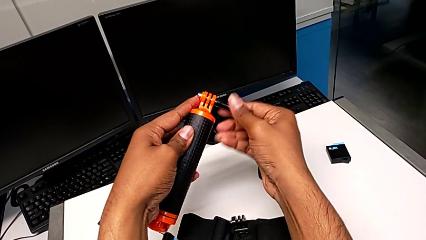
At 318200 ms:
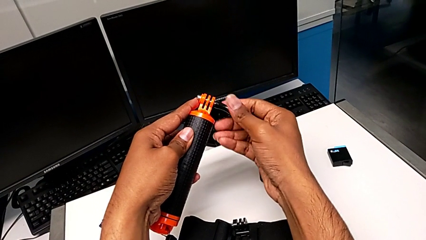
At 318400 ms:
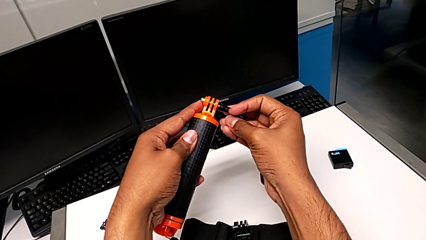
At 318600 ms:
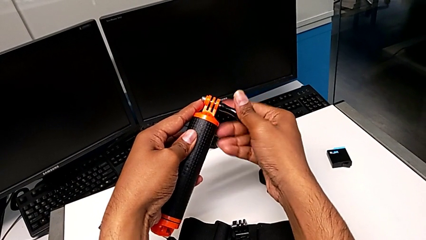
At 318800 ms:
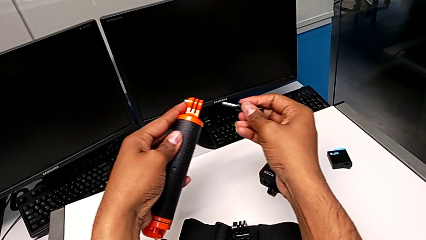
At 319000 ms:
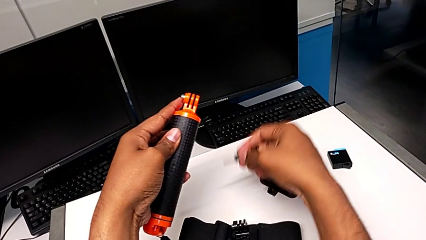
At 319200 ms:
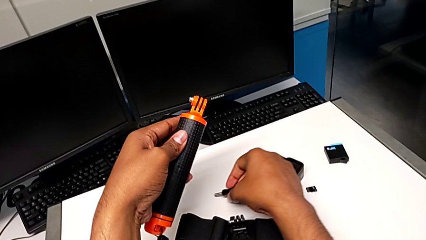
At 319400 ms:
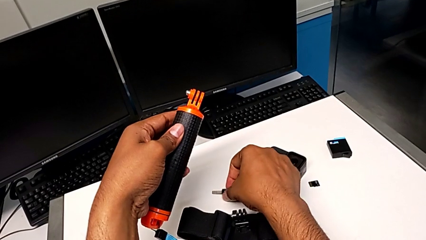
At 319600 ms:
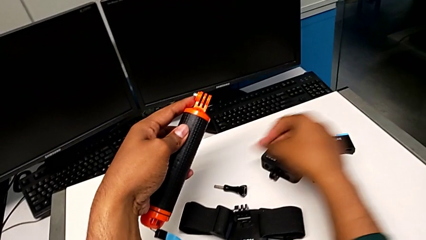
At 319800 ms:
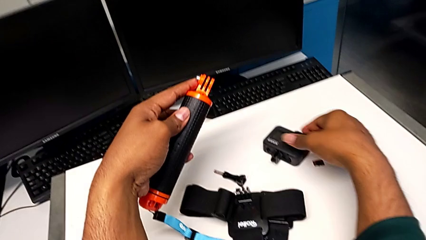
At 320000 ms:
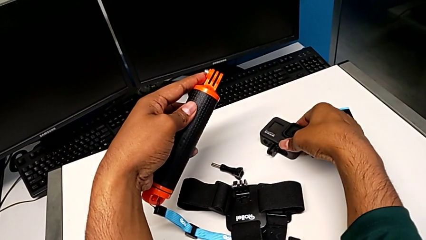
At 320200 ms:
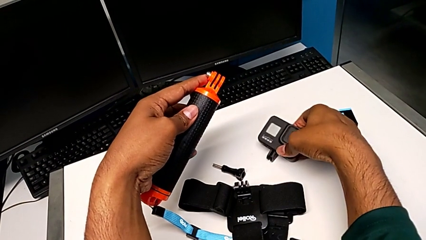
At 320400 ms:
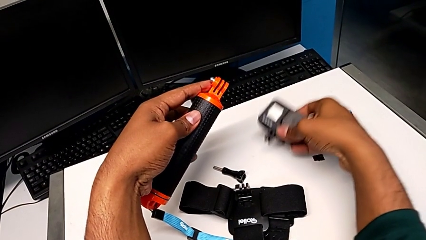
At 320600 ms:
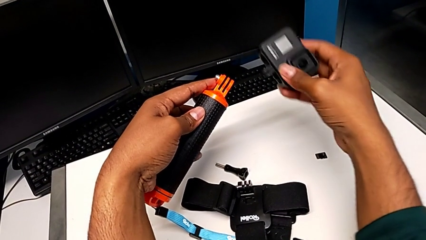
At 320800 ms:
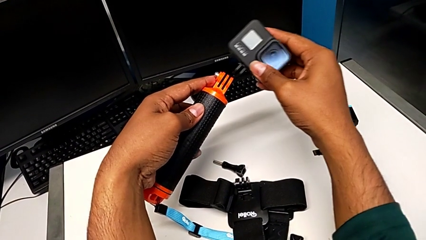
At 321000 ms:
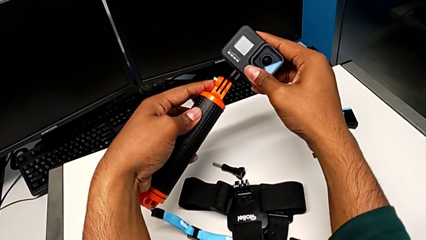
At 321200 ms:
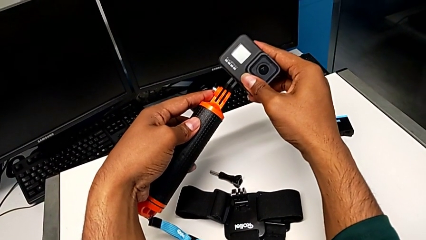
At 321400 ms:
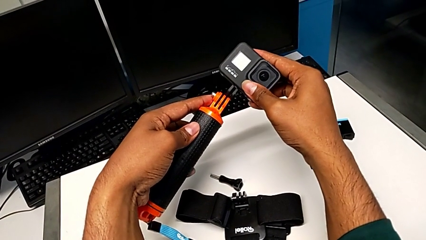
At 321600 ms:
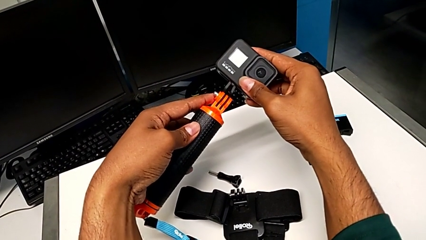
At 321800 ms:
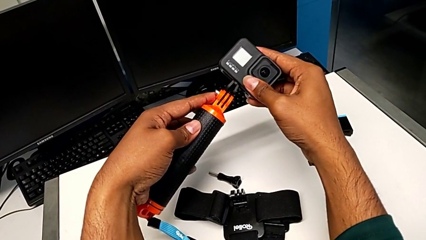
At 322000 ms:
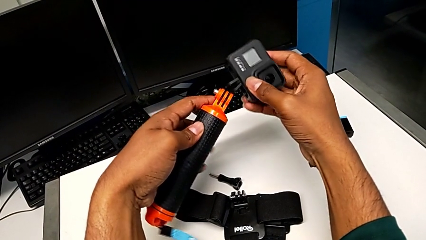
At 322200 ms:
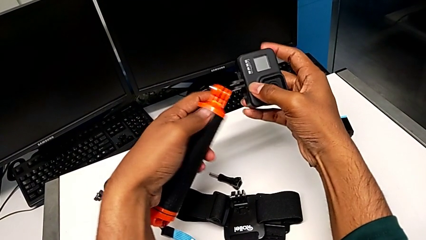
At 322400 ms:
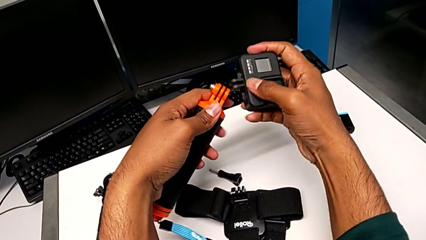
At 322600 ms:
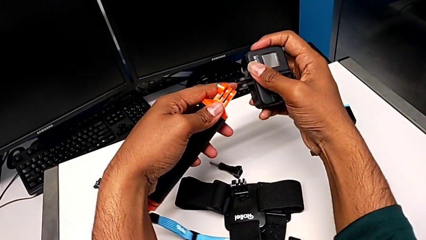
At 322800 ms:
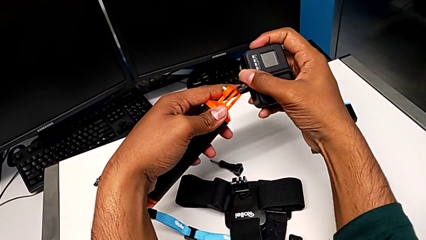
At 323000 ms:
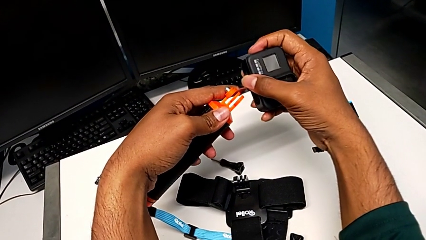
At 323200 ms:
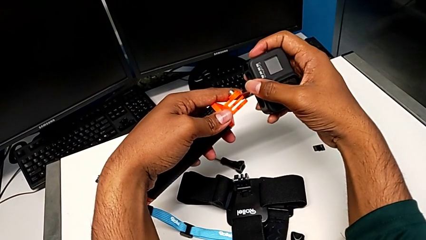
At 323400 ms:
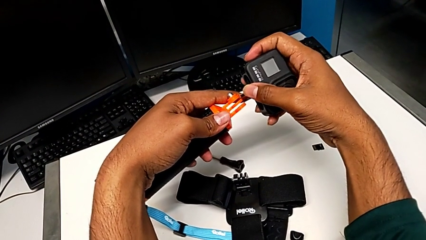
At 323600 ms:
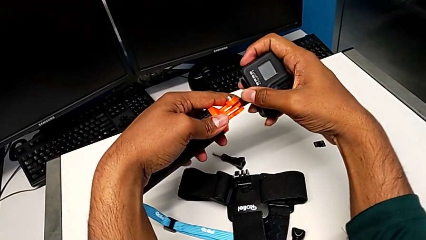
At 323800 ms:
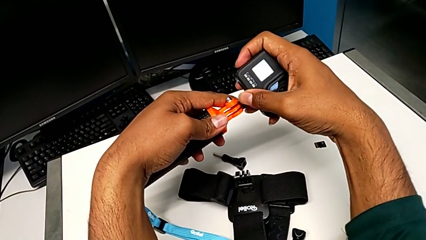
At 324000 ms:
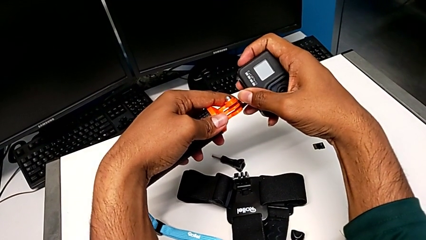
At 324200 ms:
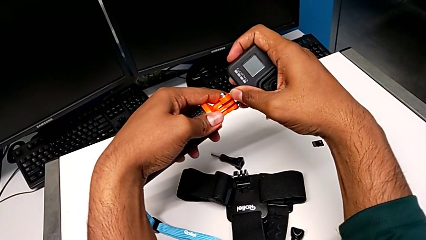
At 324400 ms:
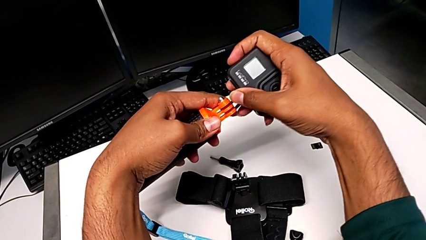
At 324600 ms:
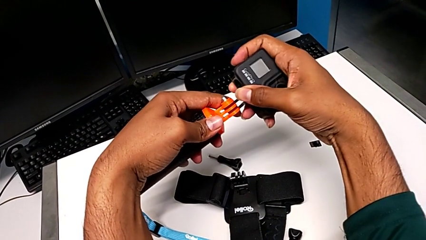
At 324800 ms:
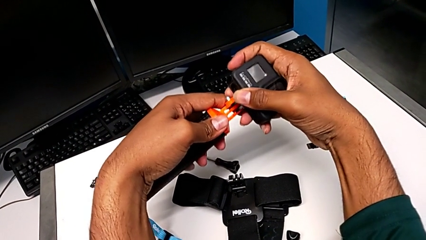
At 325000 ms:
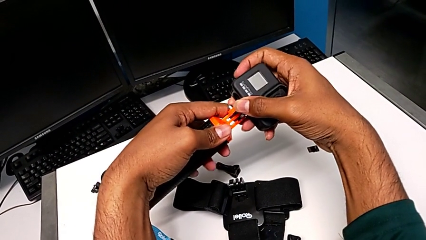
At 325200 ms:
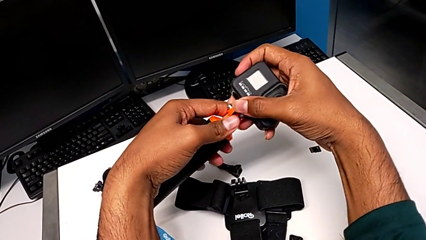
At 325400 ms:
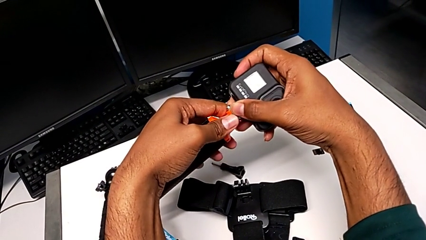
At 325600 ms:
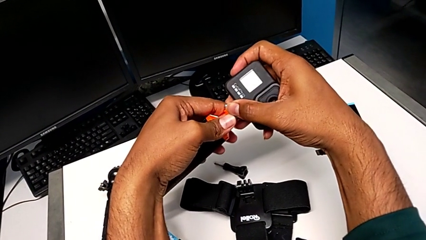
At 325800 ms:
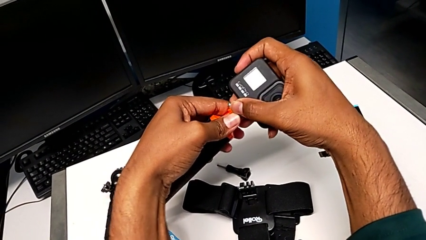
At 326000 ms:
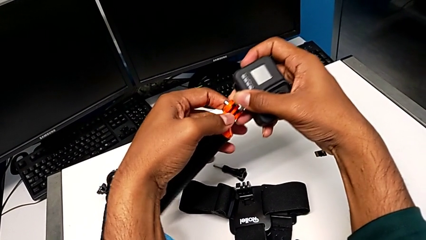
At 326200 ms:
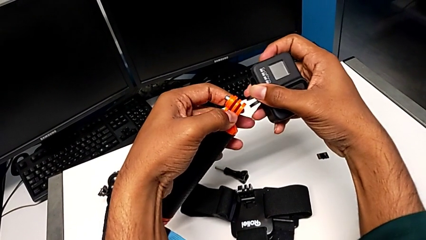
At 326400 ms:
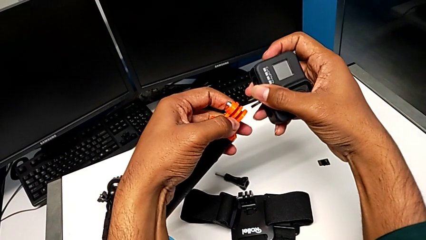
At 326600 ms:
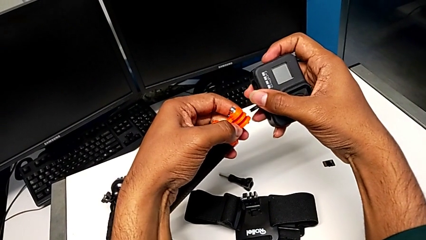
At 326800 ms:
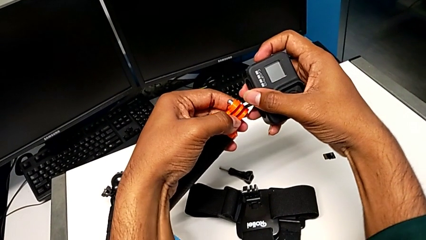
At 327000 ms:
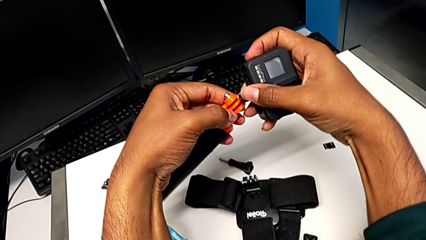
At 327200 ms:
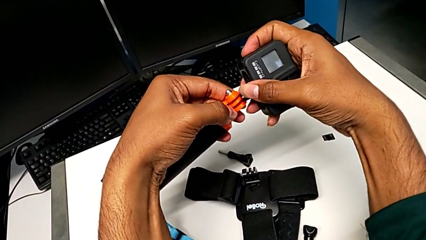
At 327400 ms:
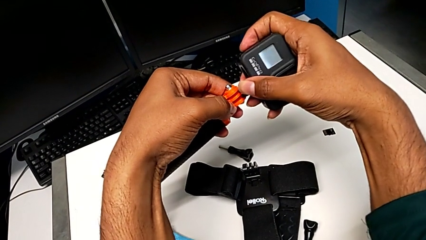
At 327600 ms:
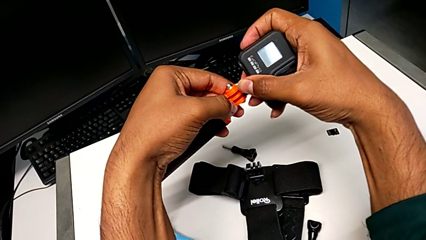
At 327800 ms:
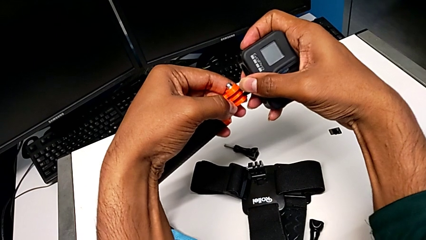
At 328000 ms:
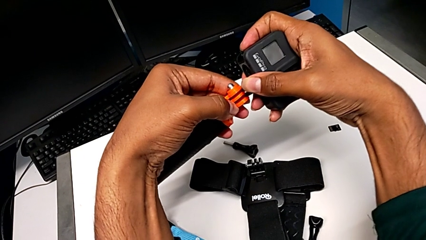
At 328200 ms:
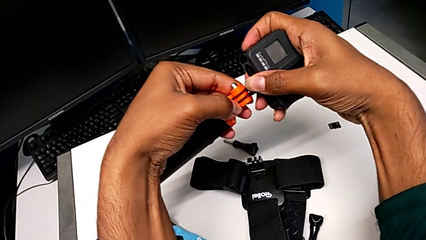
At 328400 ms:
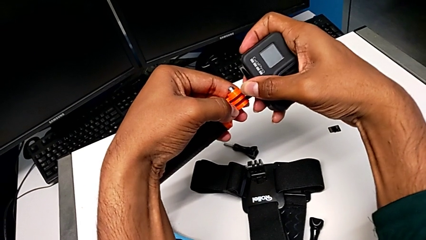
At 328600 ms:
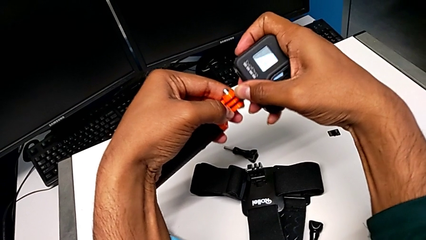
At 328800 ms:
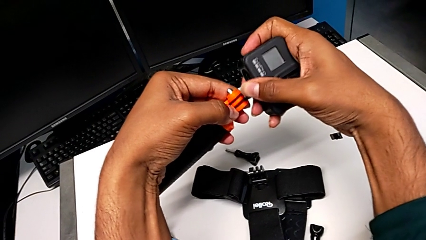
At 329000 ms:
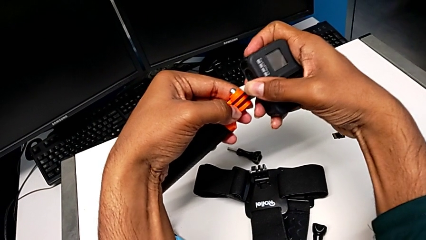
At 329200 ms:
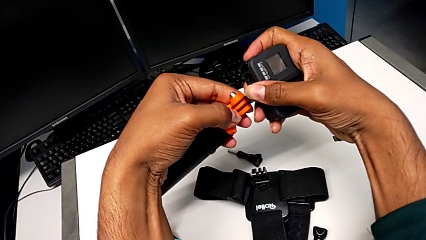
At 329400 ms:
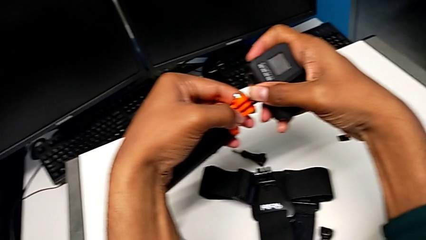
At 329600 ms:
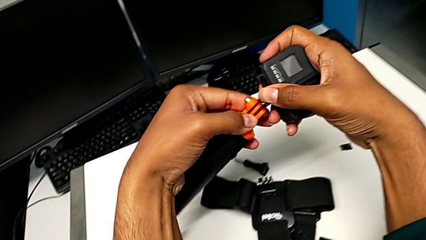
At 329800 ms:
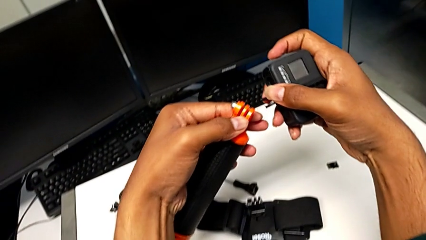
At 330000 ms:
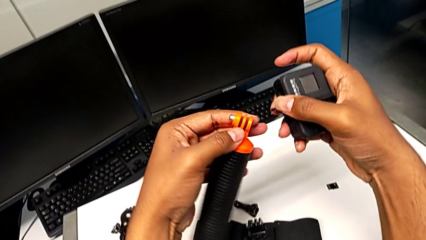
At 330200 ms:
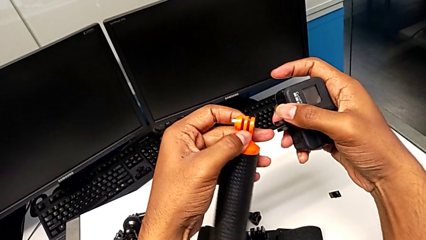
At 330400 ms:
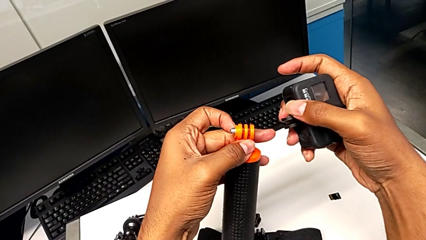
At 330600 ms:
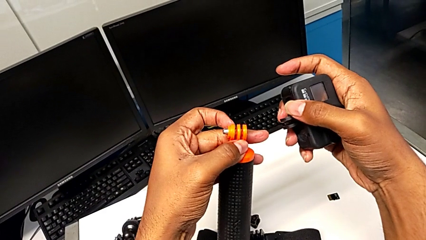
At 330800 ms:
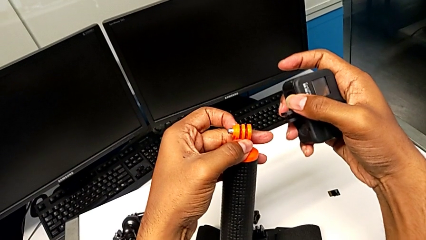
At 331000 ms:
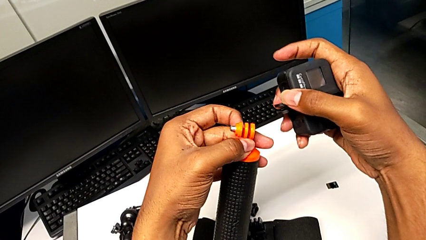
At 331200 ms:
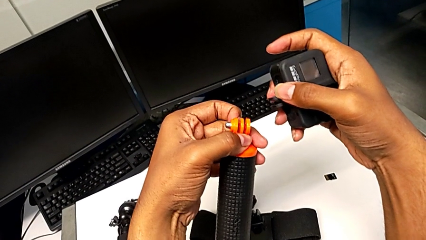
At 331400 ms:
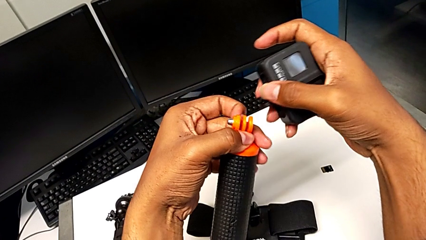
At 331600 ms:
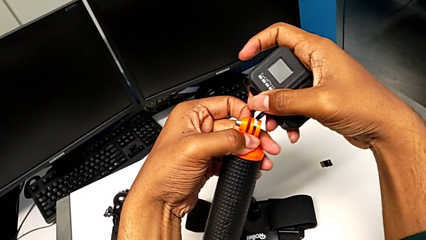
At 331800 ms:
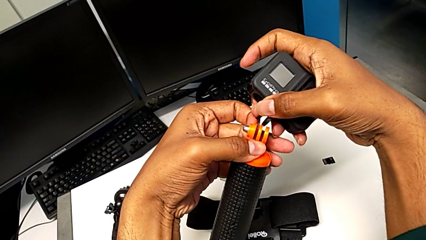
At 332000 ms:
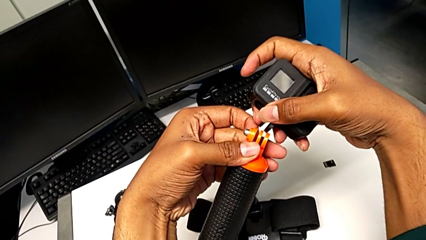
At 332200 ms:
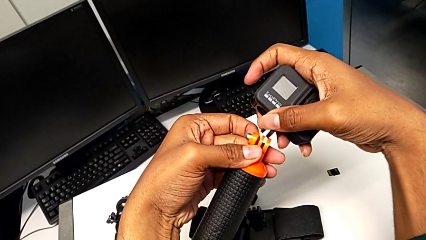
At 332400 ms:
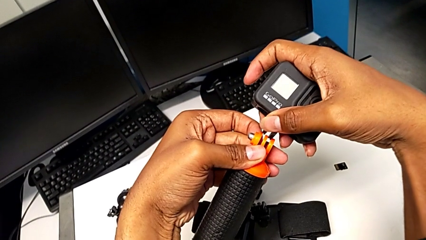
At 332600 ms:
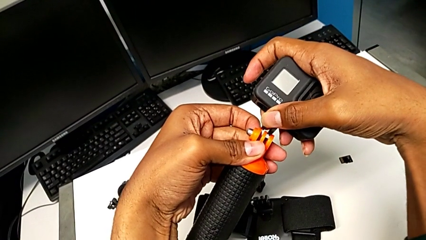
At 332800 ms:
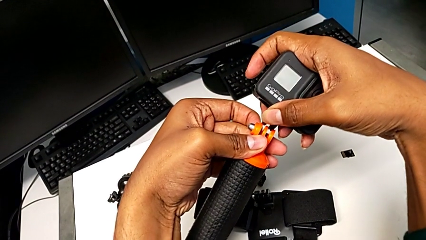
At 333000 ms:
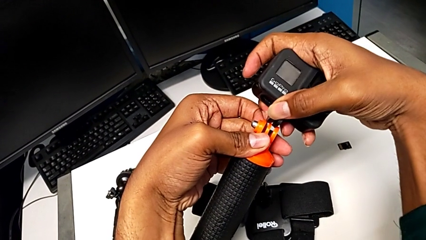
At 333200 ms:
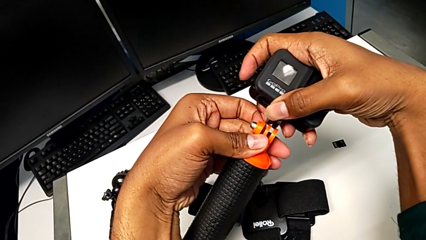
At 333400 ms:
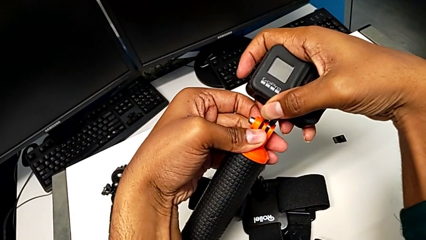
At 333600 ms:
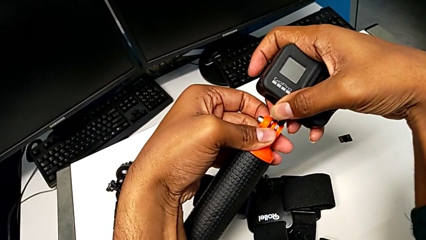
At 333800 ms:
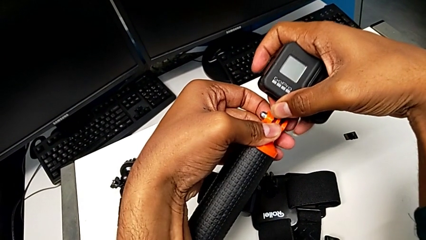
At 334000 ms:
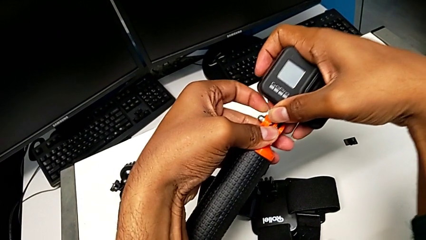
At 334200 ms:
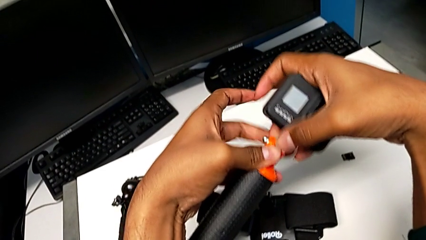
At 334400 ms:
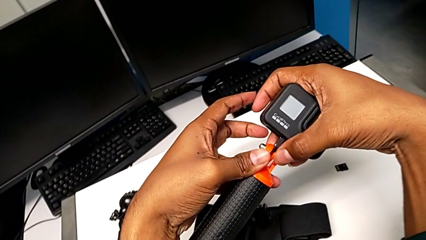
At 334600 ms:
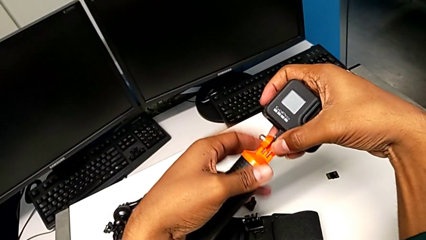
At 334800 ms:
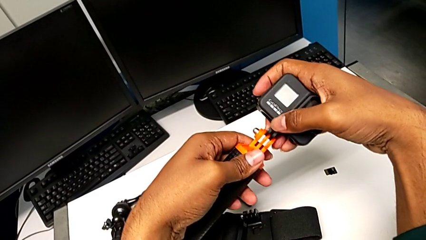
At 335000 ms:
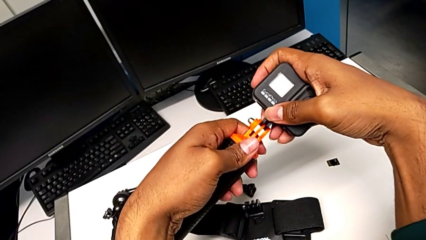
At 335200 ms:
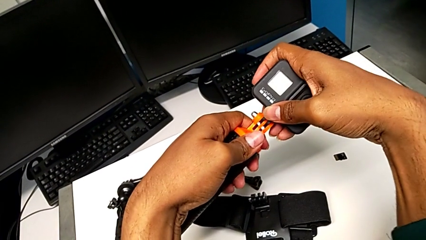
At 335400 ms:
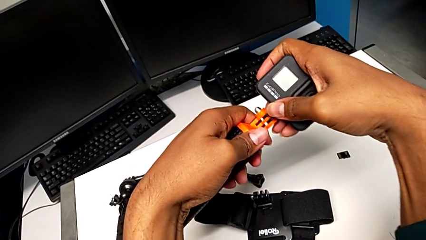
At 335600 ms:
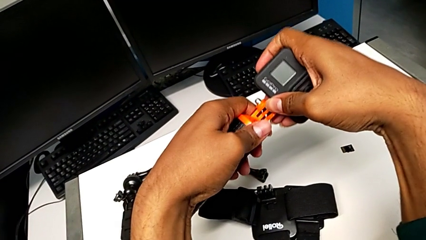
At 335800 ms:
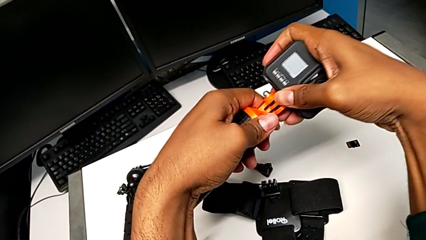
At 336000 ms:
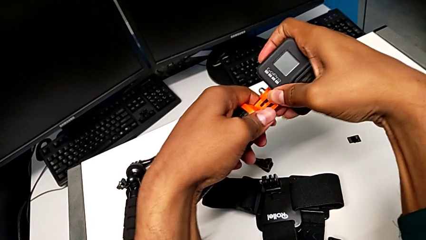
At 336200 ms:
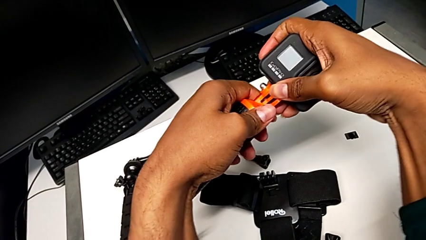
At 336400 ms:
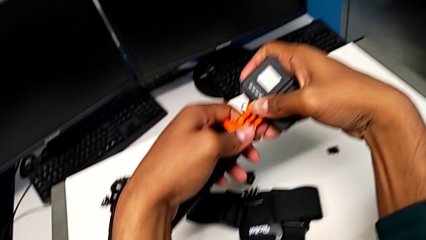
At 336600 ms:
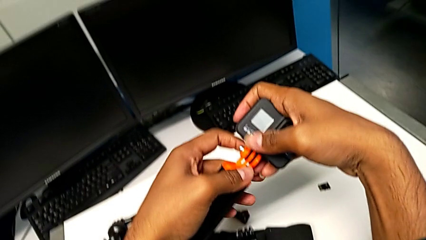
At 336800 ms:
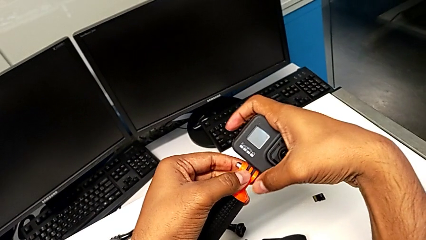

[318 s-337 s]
The camera wearer is attaching the GoPro to the handheld grip. They withdraw the screw, drop it, grab the GoPro, place it, wrongly insert it, with the mount not fitting in the handheld grip, place it, hold it, place it and insert it.
